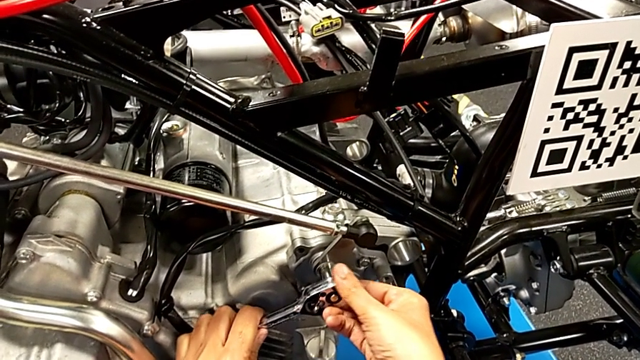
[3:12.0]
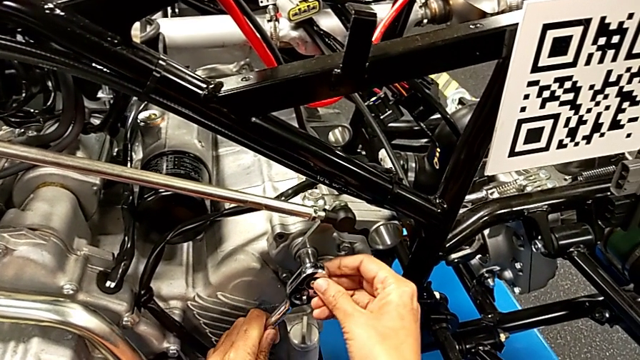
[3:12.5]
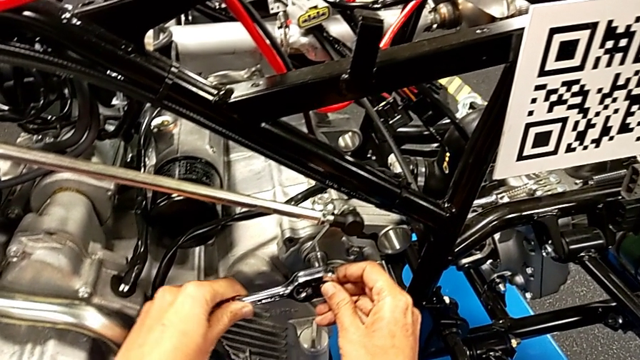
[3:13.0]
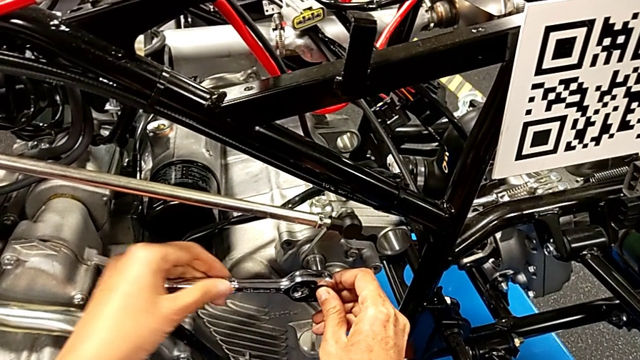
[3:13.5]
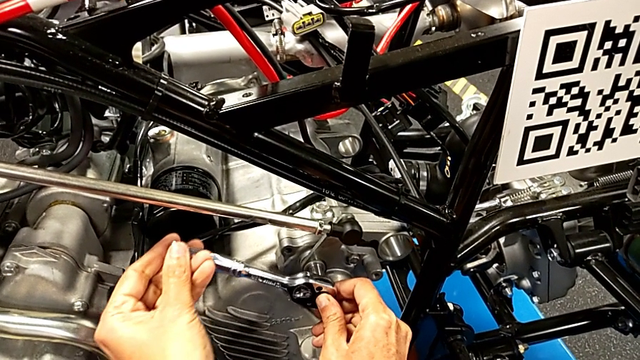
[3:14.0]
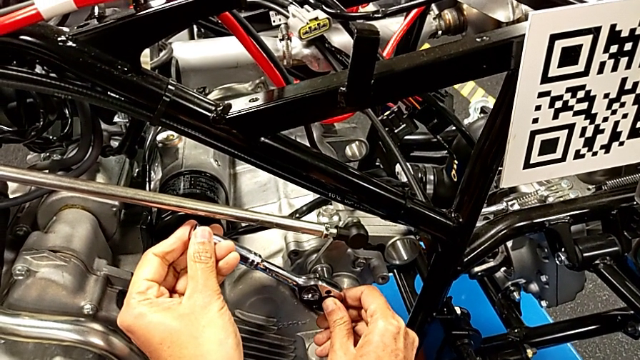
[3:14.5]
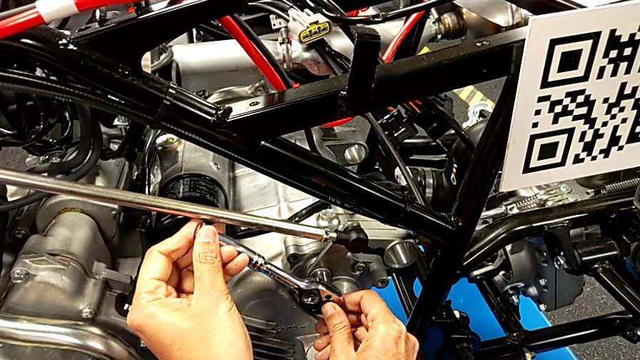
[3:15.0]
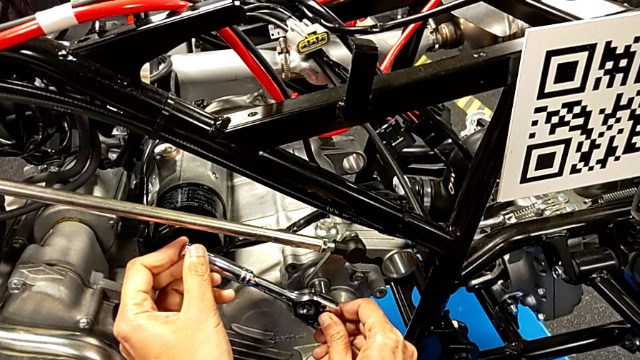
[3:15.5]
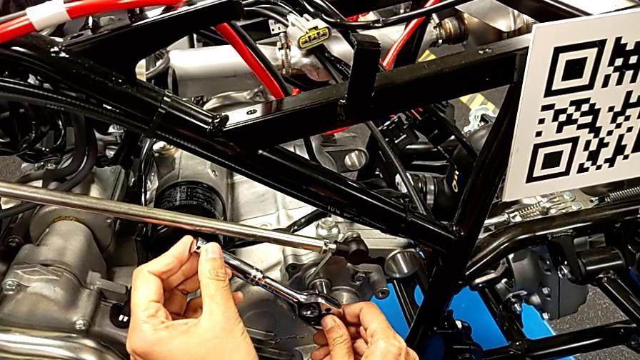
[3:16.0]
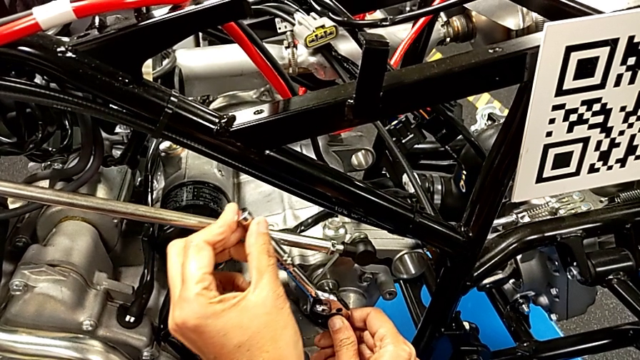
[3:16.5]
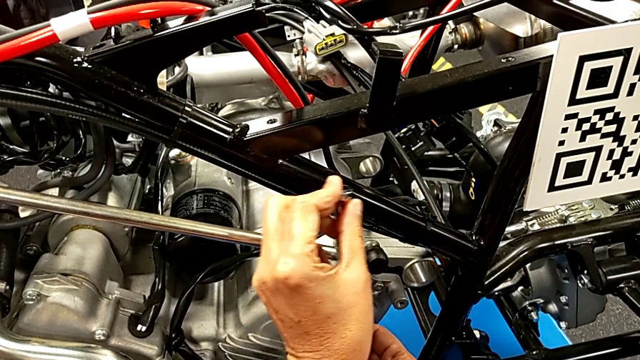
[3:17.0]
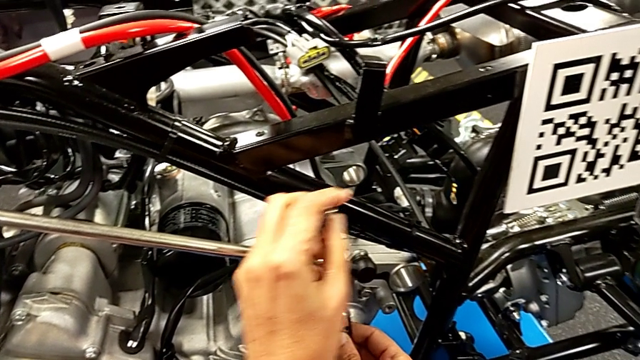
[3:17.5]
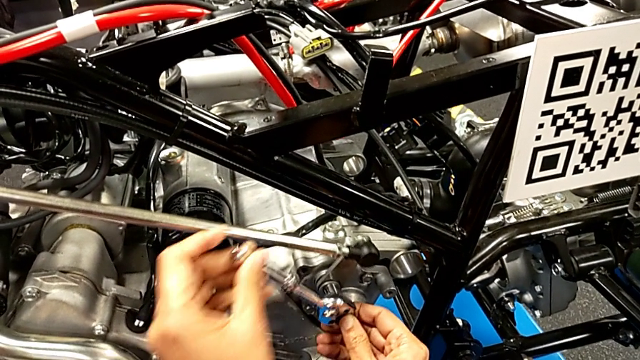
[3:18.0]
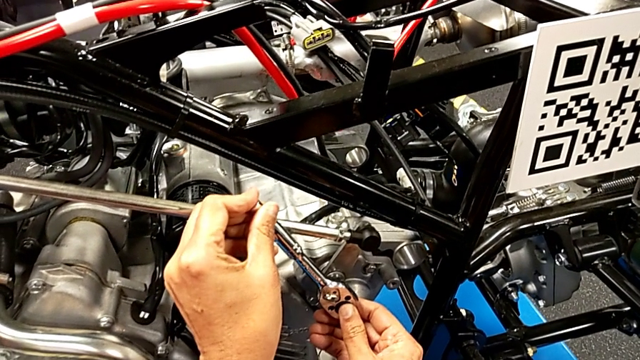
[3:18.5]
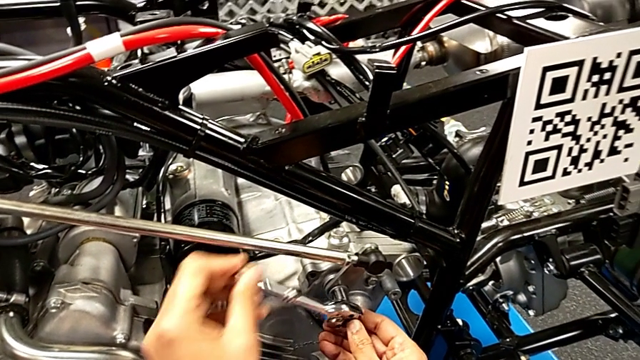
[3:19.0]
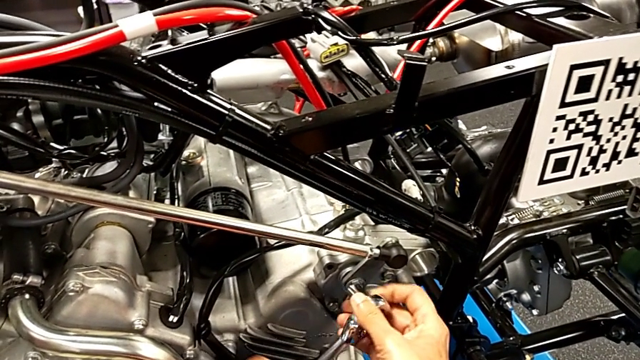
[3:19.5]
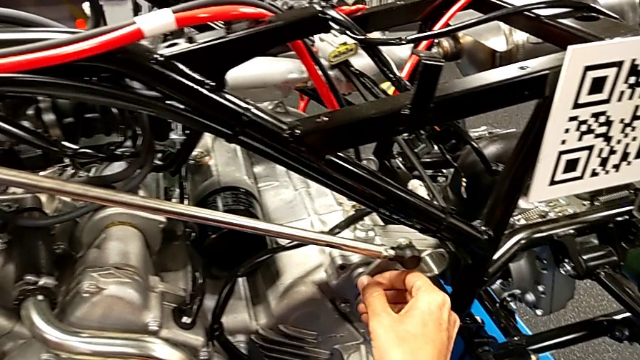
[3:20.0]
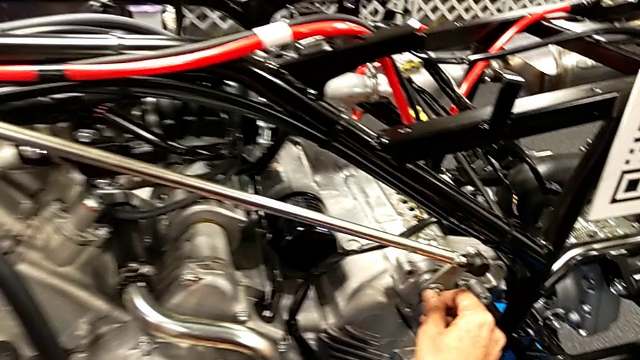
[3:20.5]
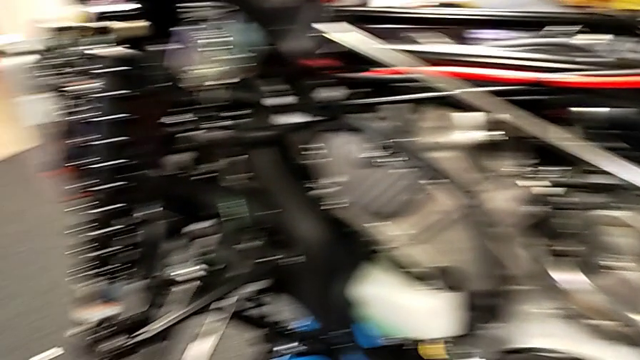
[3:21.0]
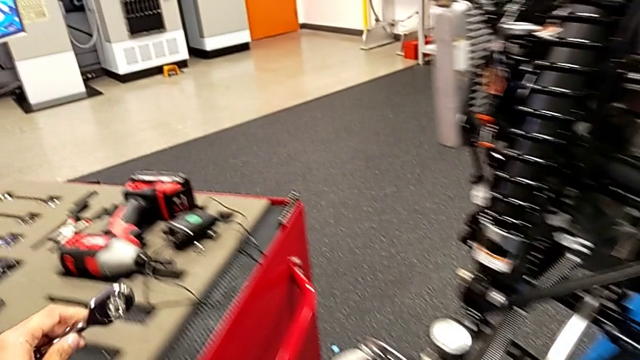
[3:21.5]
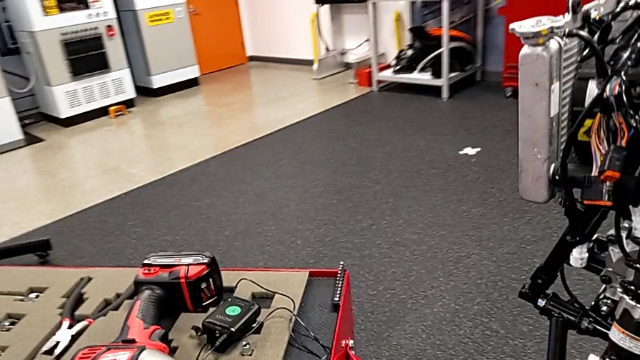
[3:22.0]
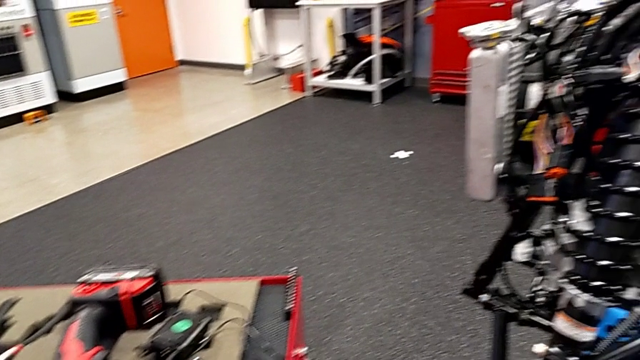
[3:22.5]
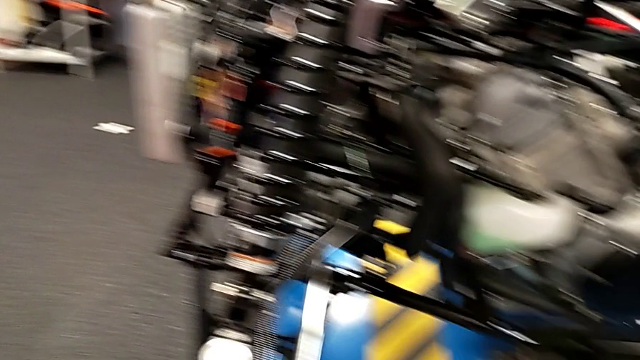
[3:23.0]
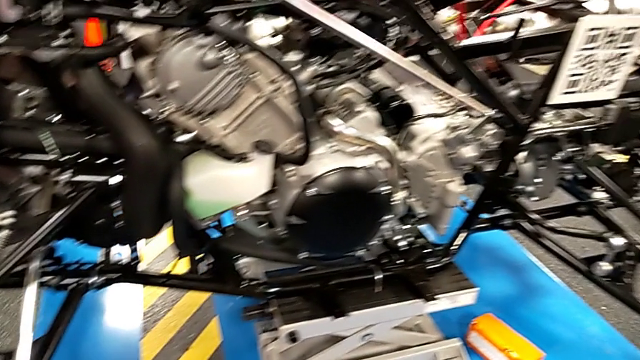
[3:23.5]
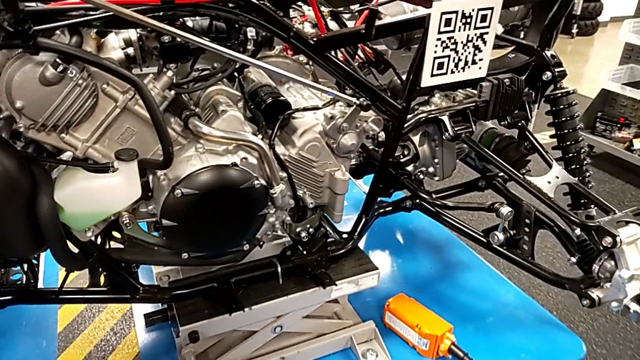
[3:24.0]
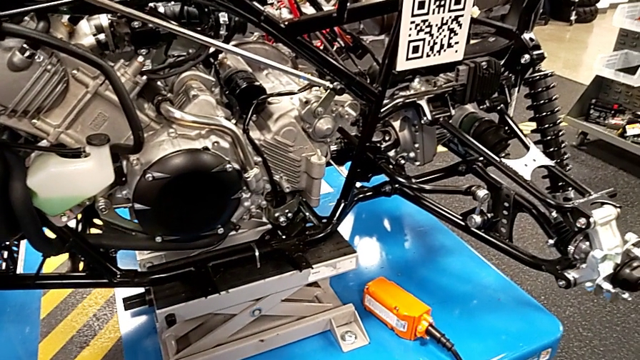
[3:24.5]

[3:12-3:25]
The camera wearer is screwing the bolt through the washer. They screw the bolt, withdraw the ratchet, inspect the bolt and place the ratchet.

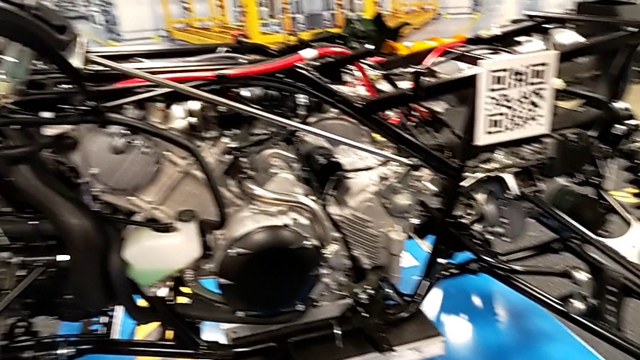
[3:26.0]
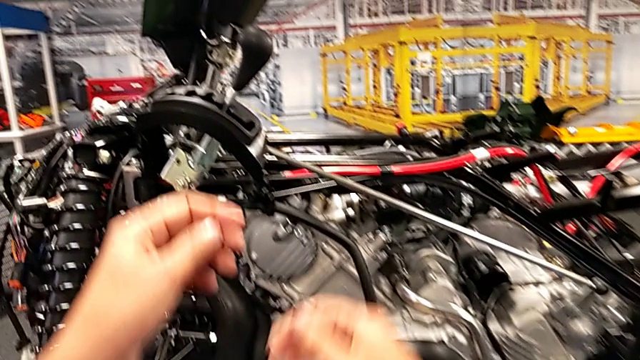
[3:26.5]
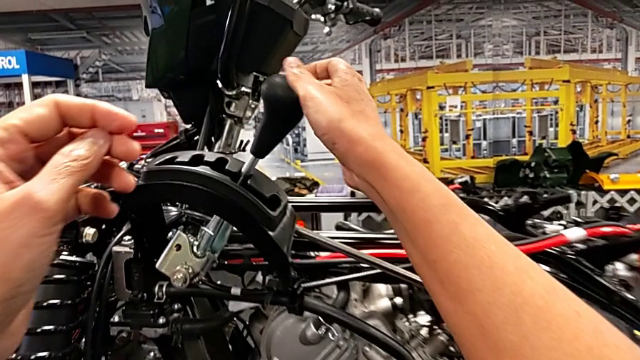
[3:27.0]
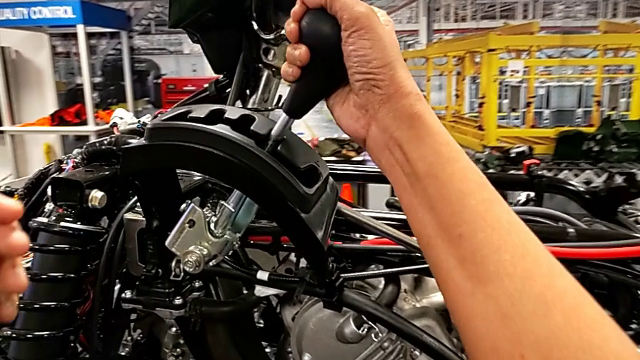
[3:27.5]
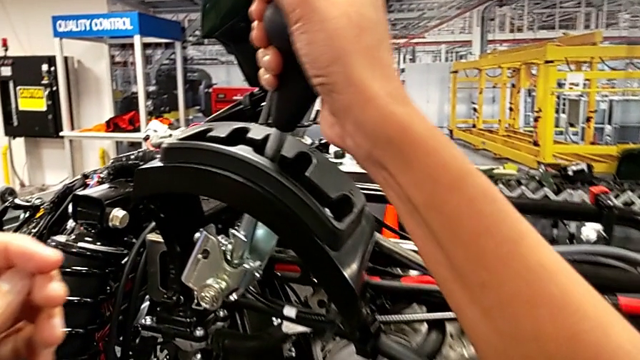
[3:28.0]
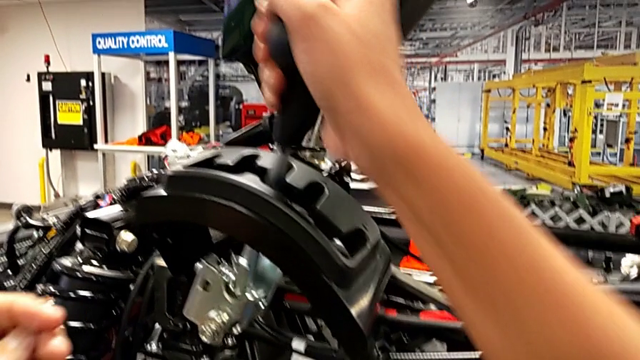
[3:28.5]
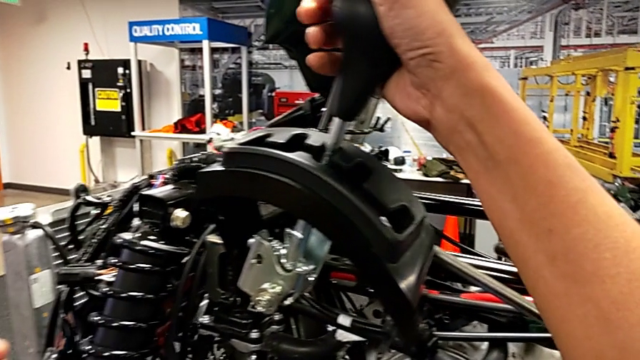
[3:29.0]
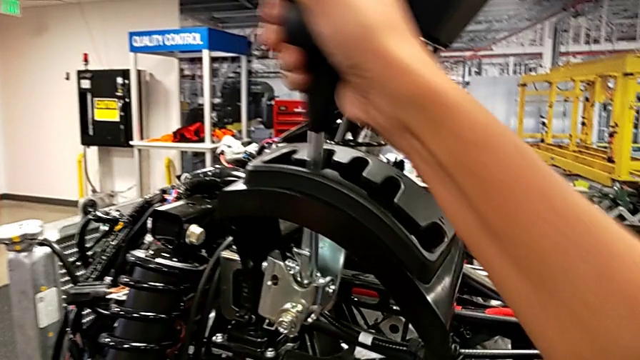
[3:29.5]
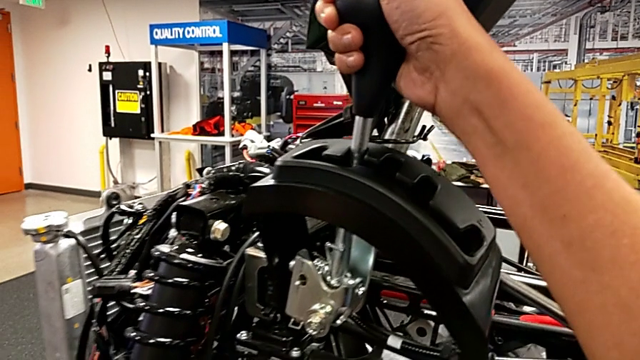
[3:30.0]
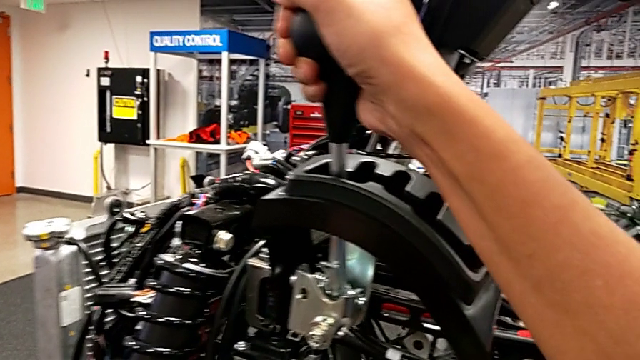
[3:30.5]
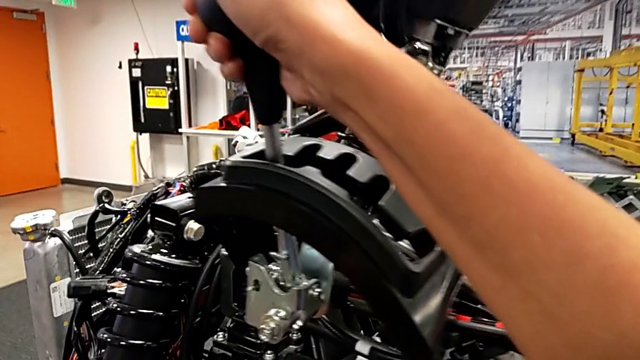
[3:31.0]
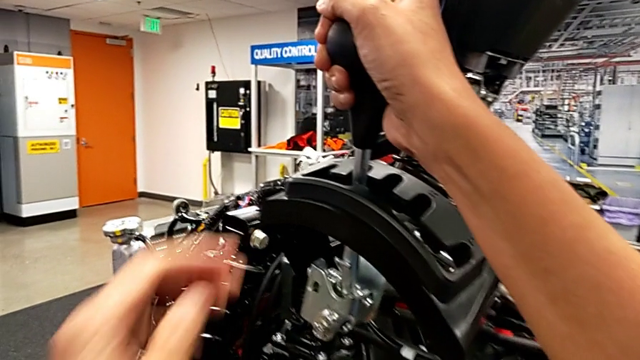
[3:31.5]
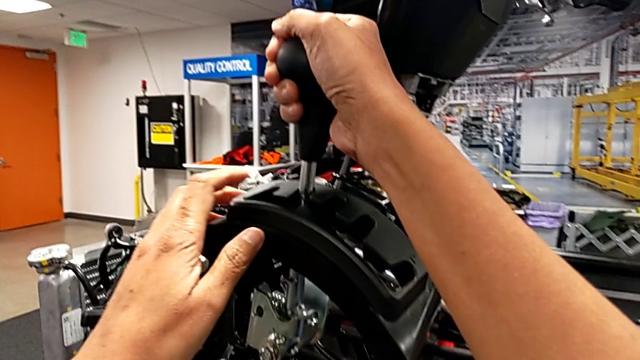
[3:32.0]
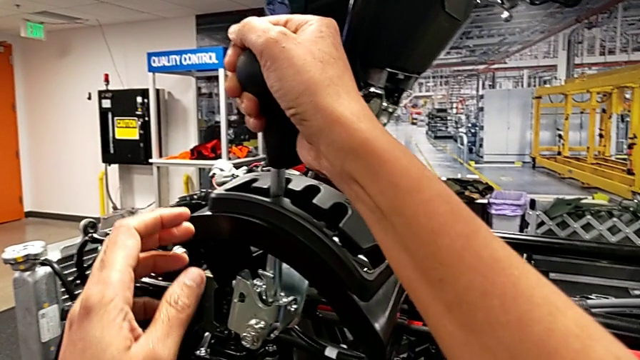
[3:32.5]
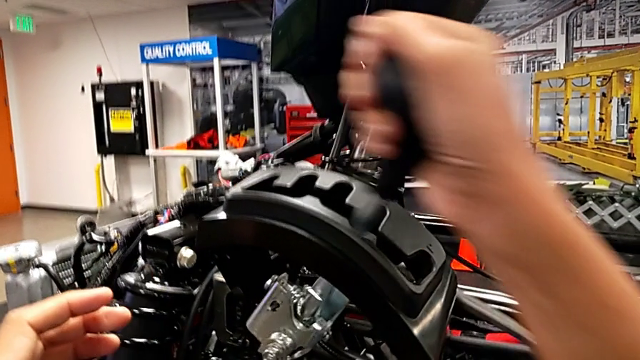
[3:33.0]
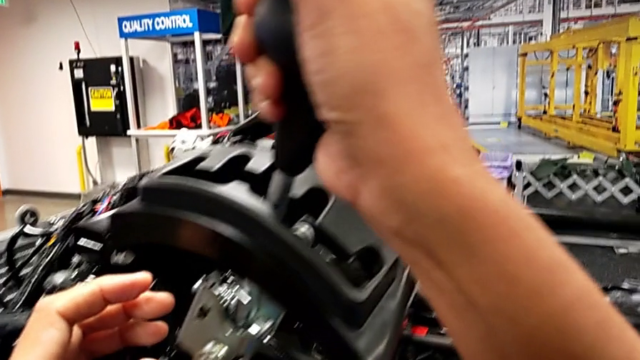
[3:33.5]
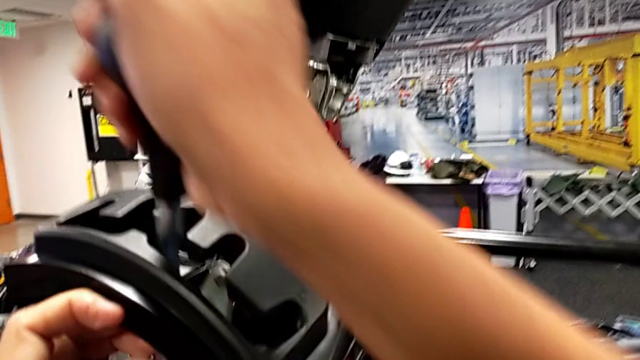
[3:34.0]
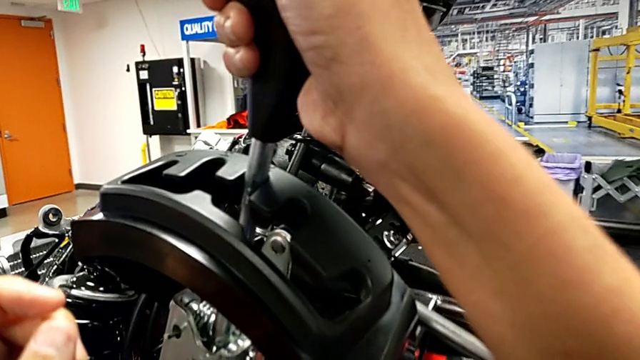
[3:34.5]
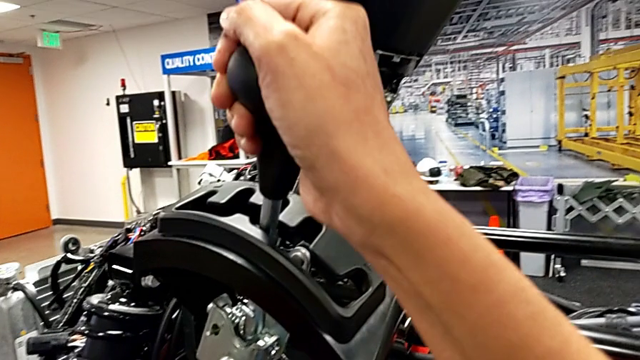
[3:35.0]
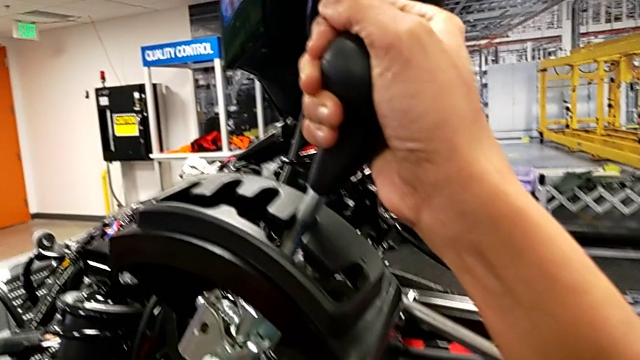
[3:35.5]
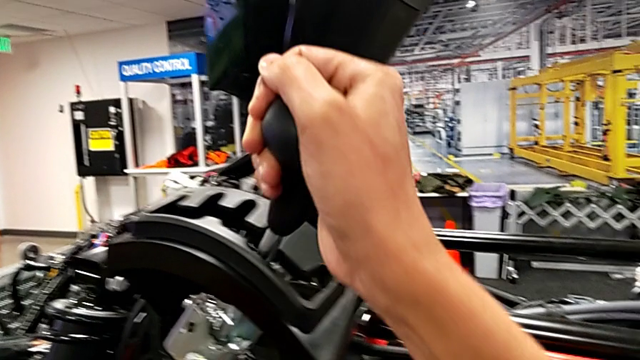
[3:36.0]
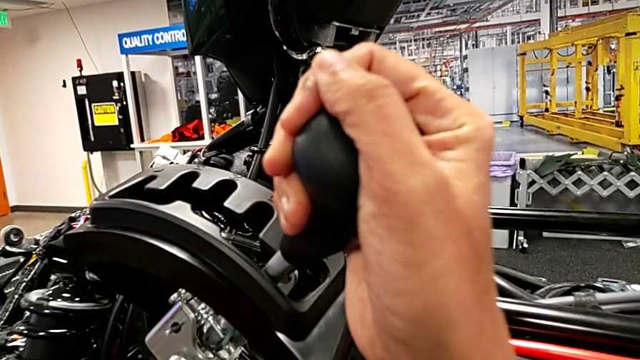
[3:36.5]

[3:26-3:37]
The camera wearer is changing through all the gear lever options. They grab the lever with the right hand and begin to shift it with the right hand.
